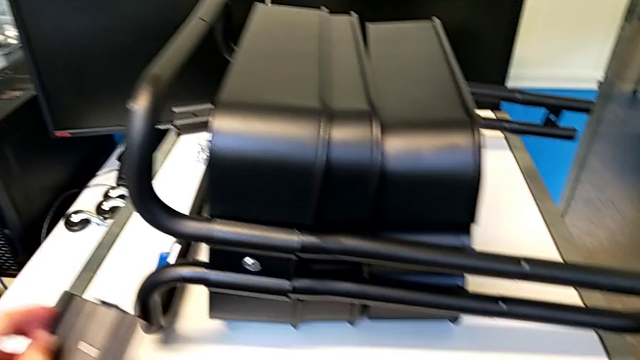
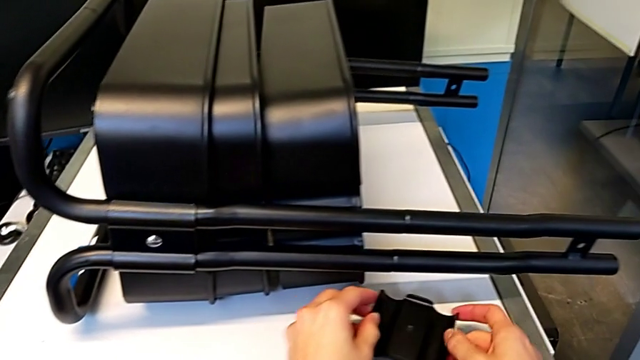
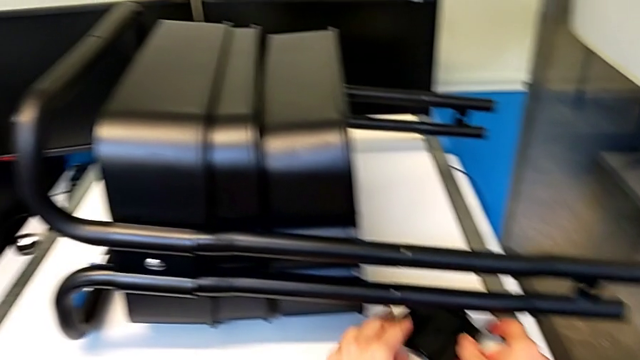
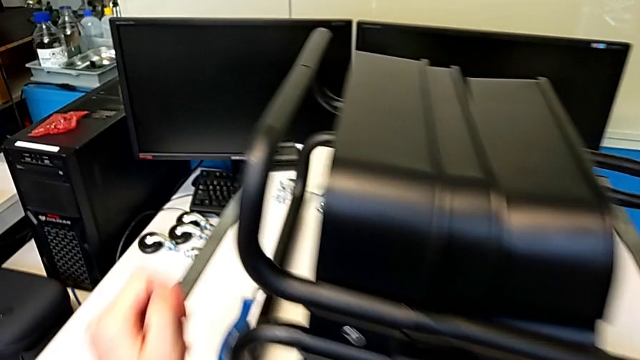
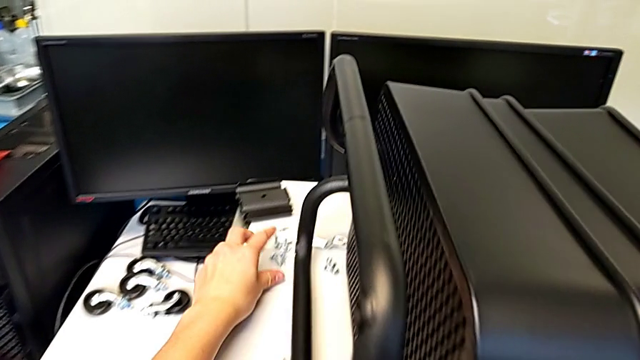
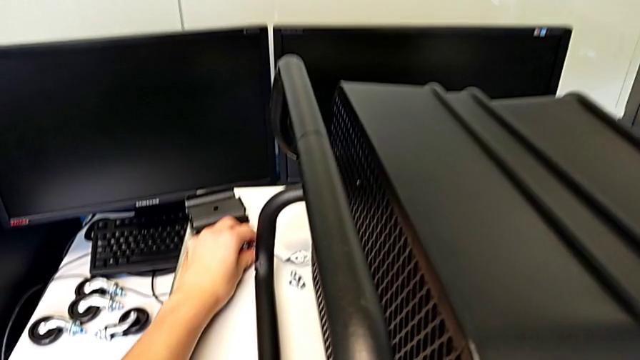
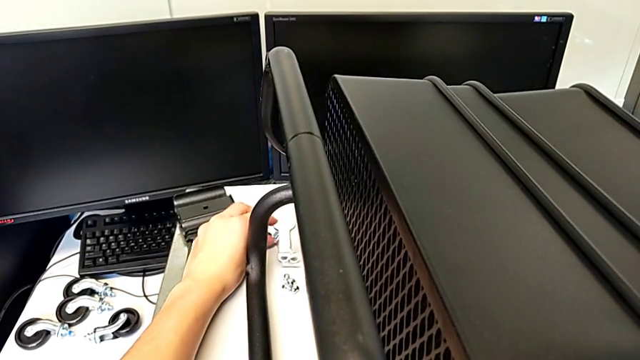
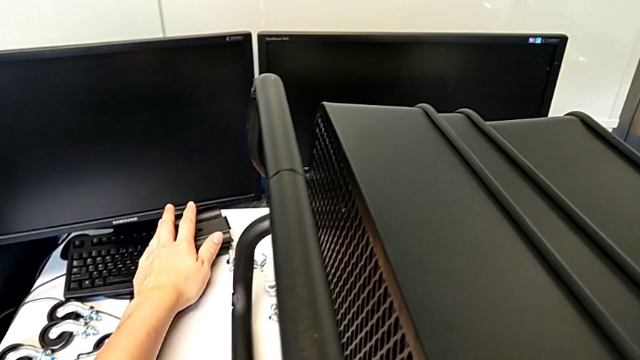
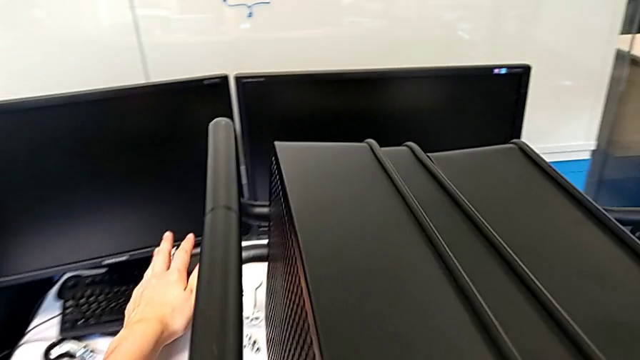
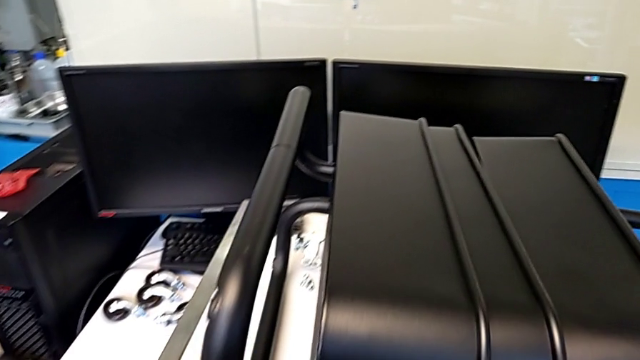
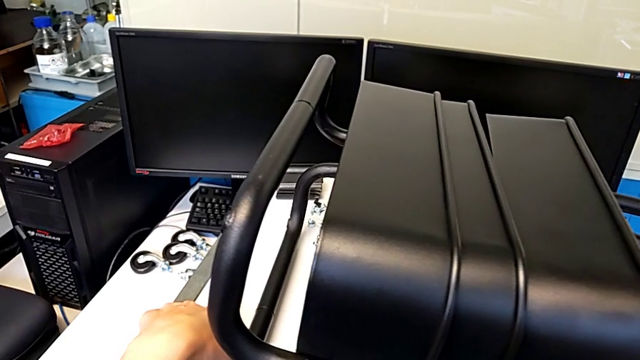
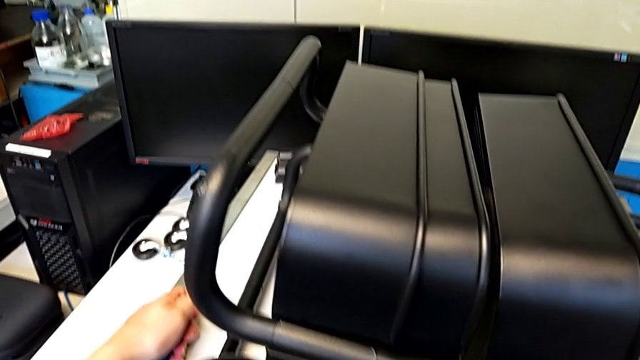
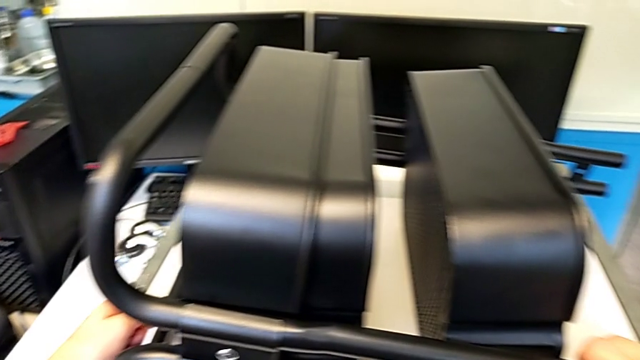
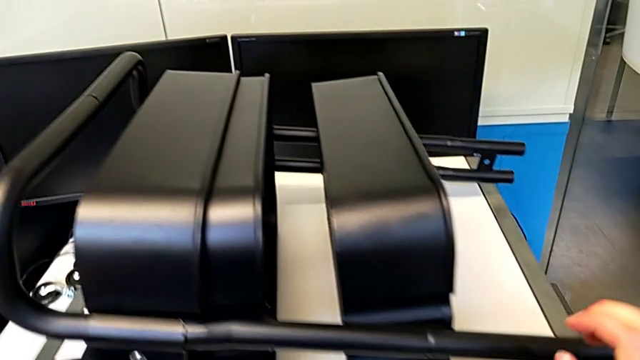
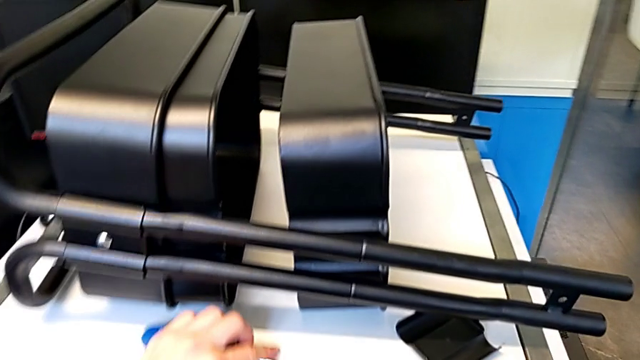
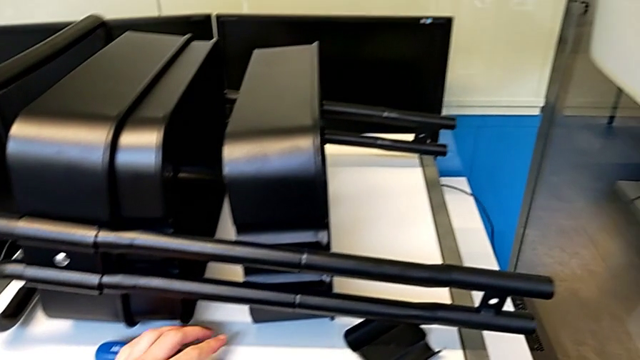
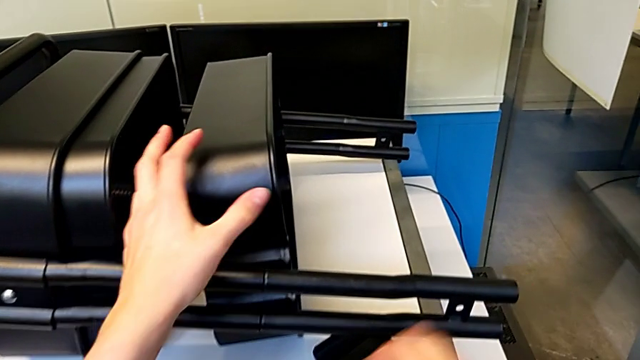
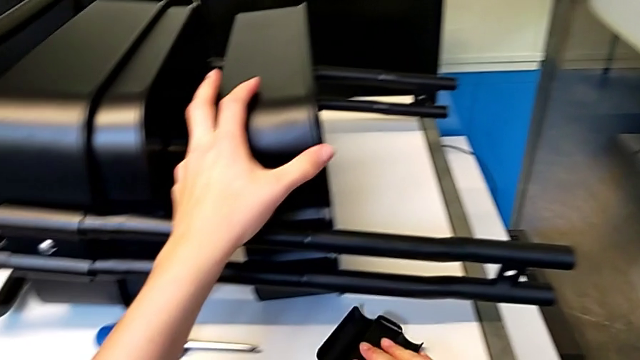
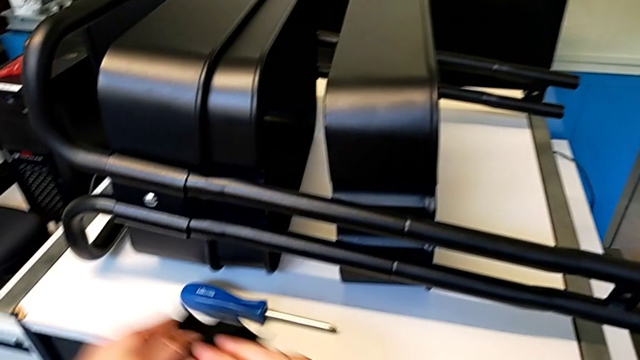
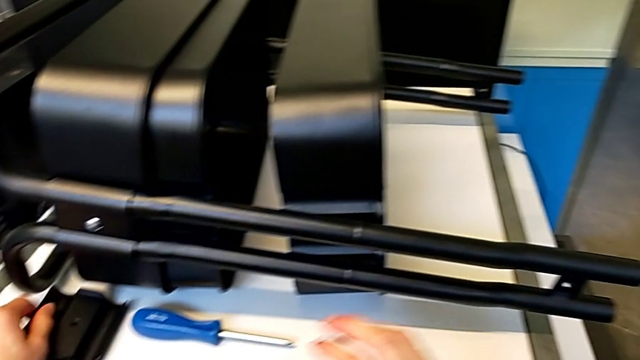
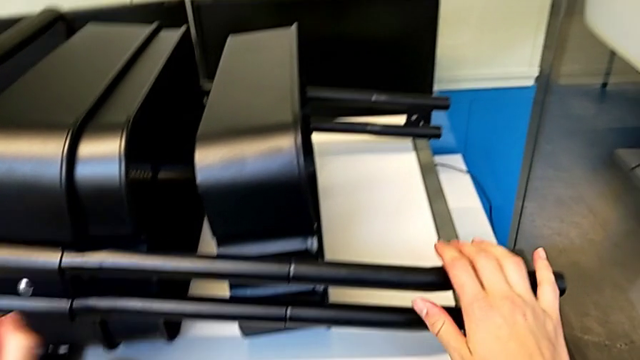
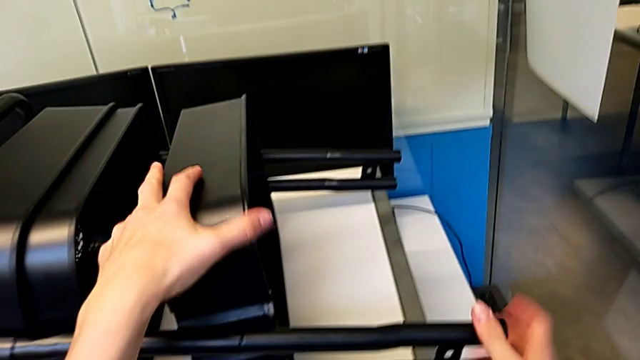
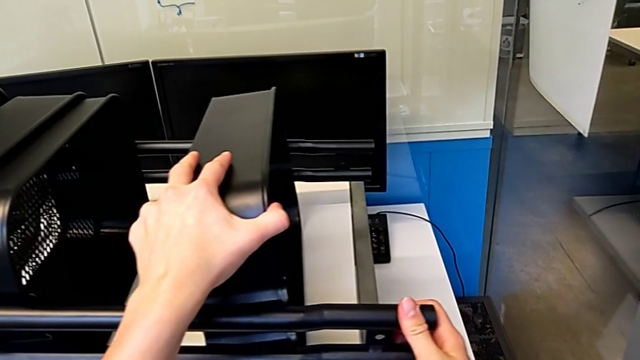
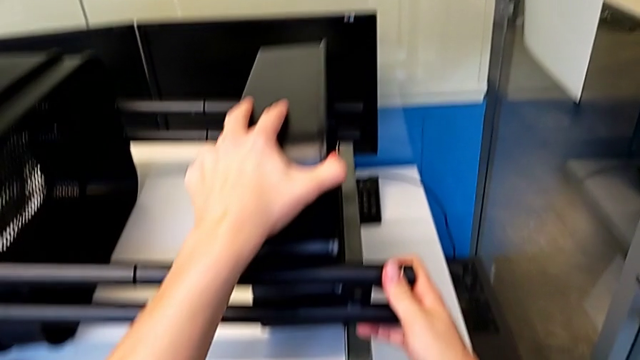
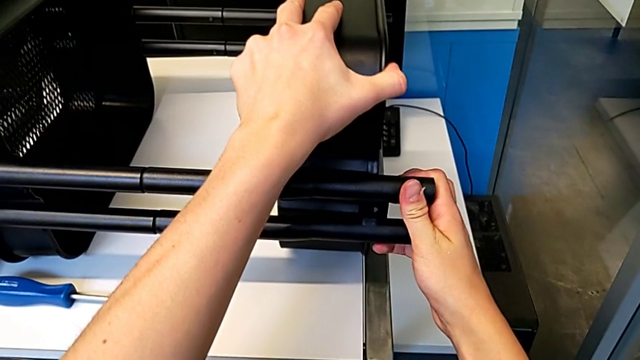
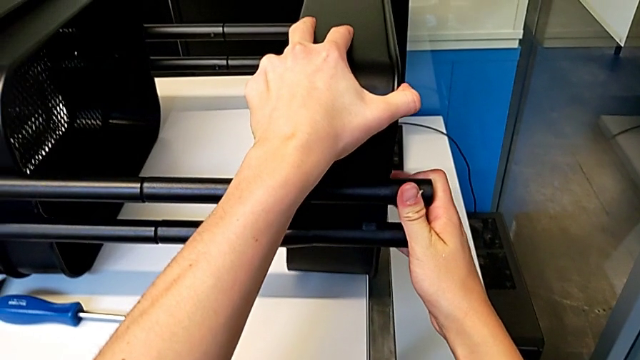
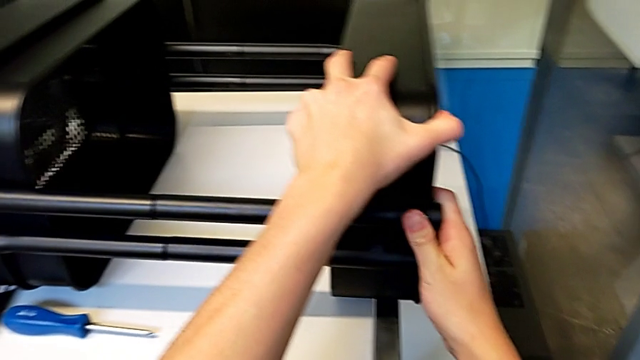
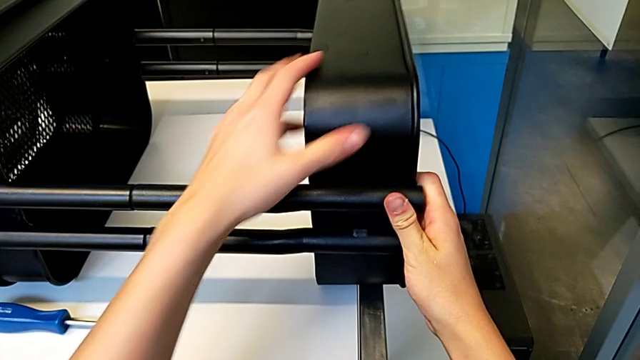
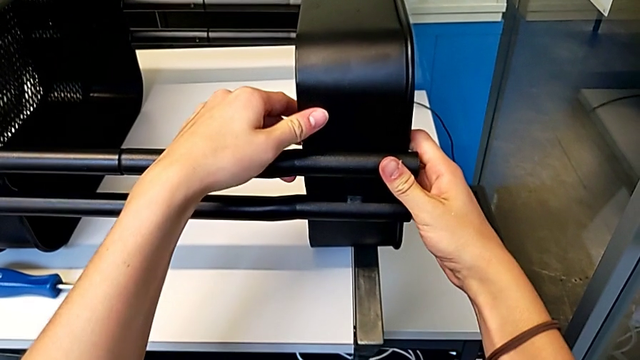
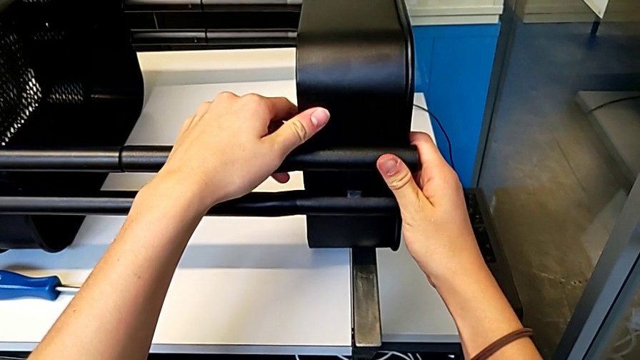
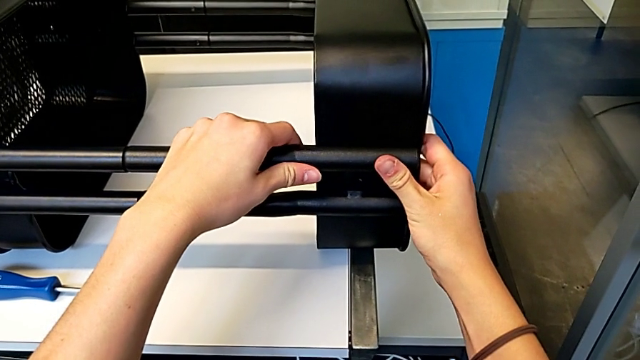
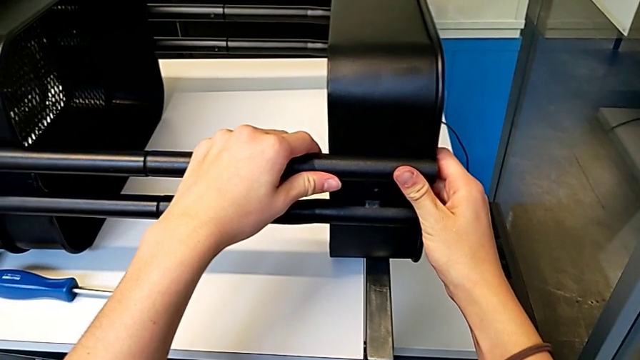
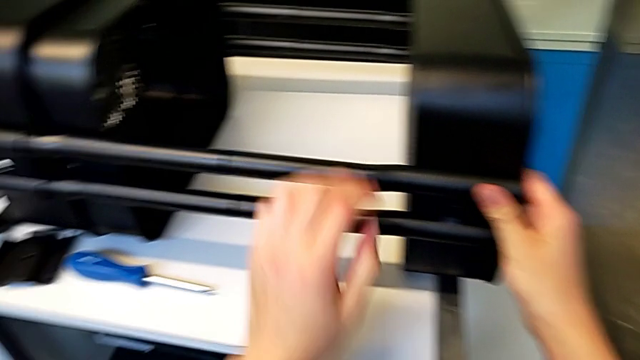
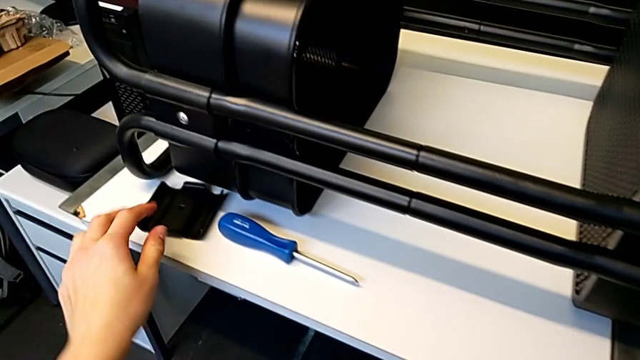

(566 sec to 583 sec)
The camera wearer is assembling the trays. They place the bracket, push the bolt, slide the bracket, grab the screwdriver, place it, slide the bracket, grab it, place it, pull the grid tray, align it and grab the bracket.

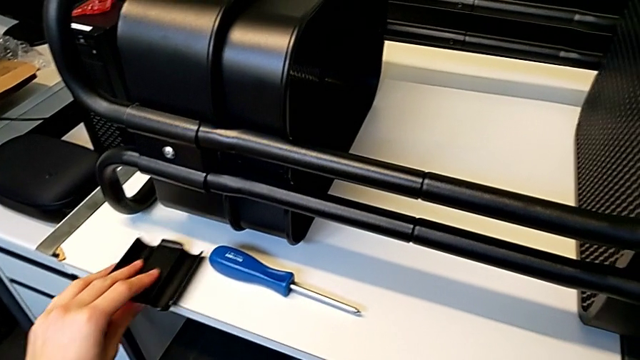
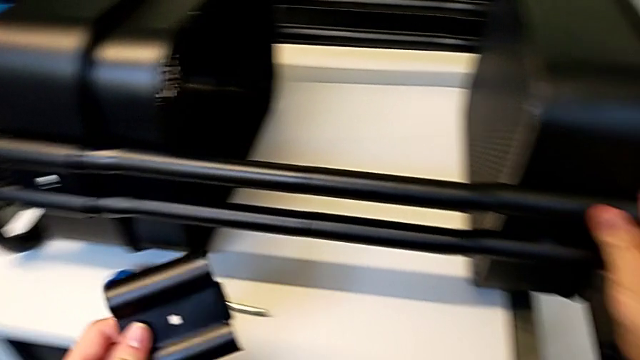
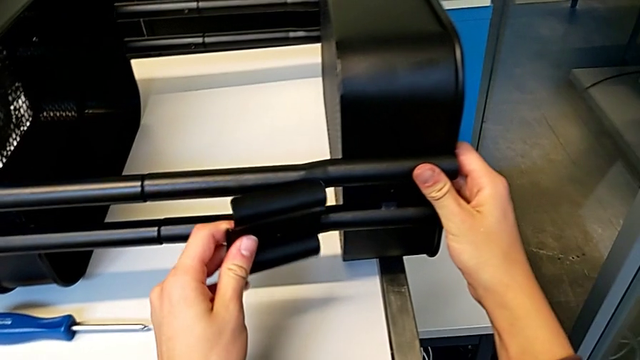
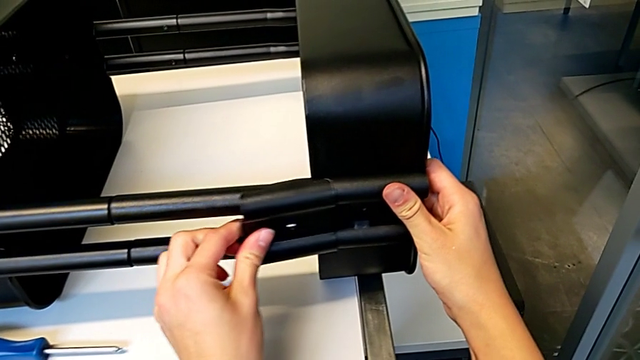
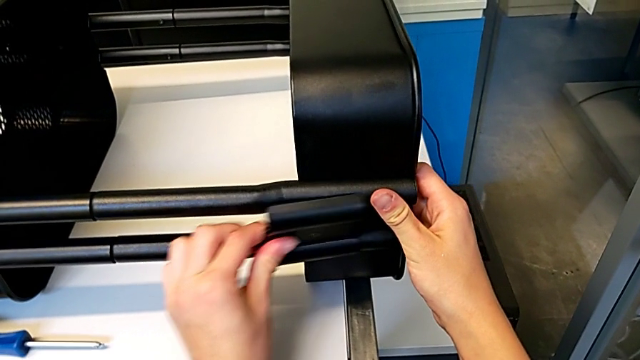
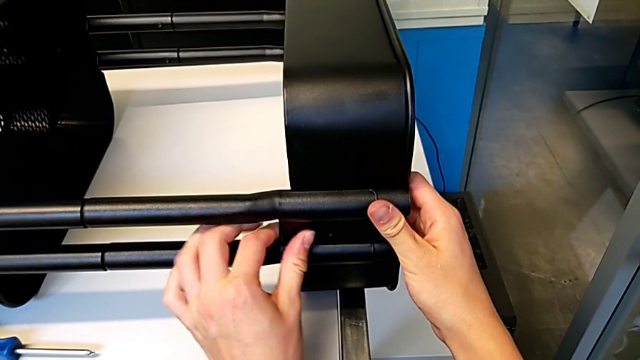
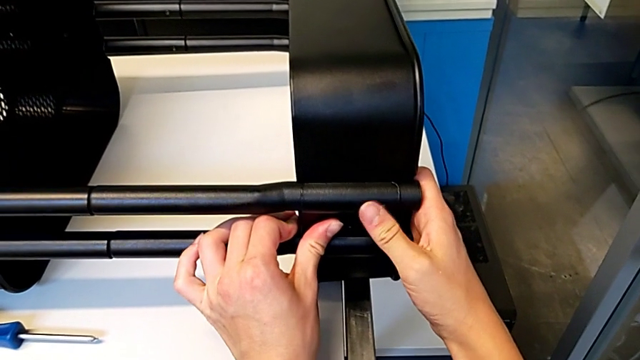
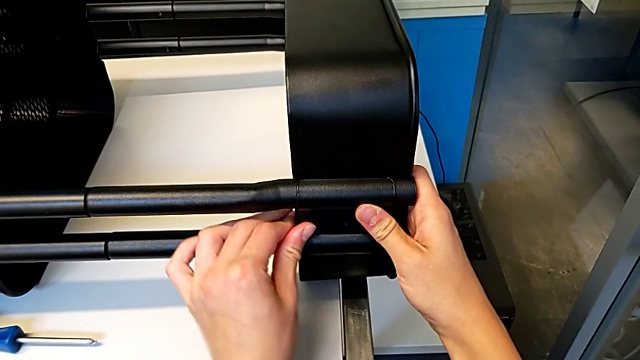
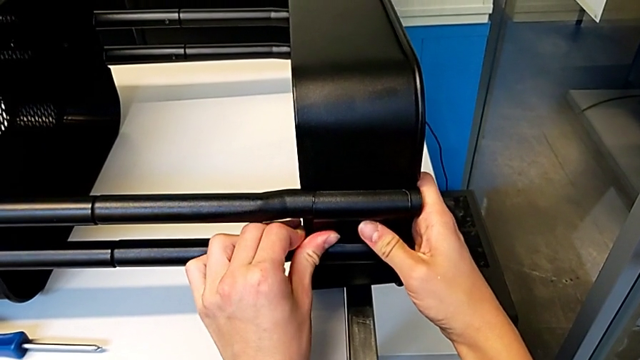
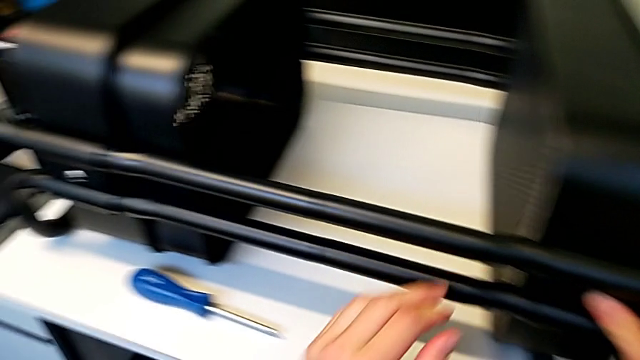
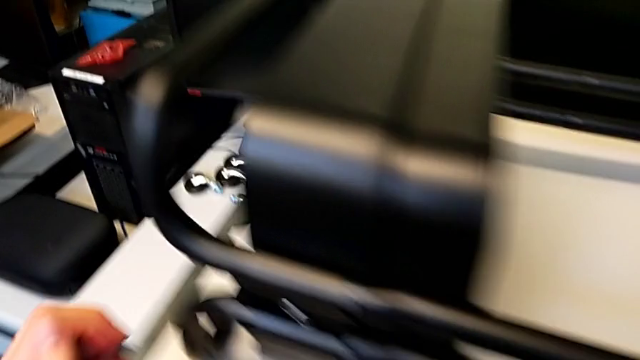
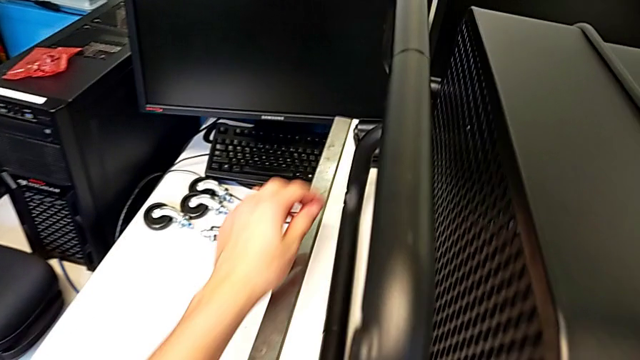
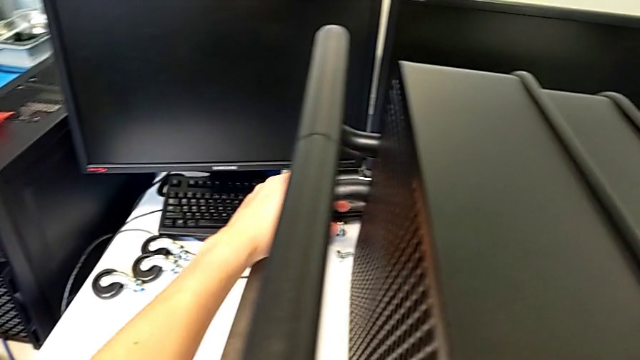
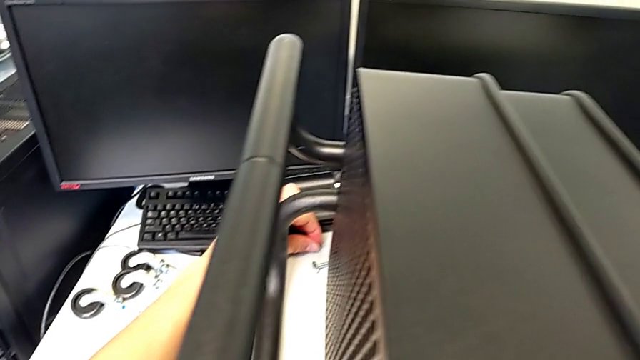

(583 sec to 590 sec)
The camera wearer is assembling the first bracket in the top tray. They assemble the bracket and grab the bolt.
